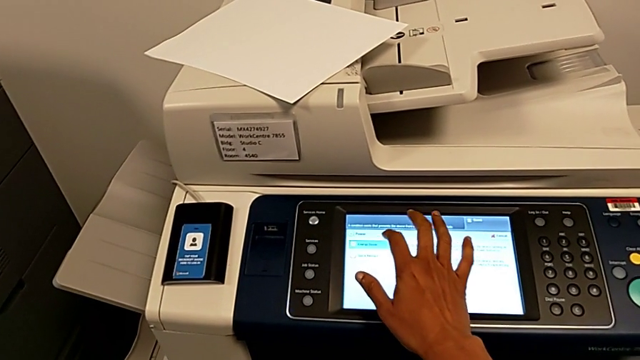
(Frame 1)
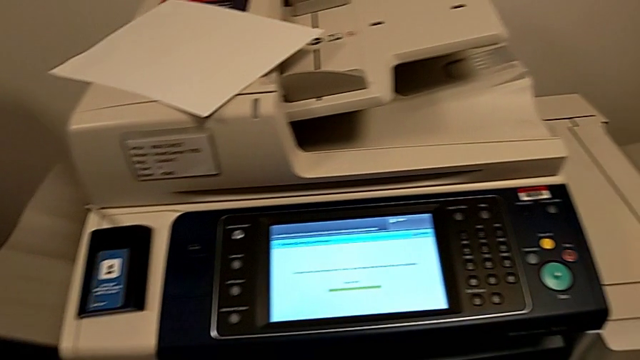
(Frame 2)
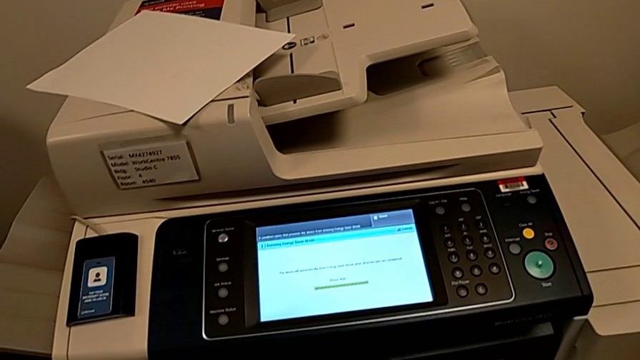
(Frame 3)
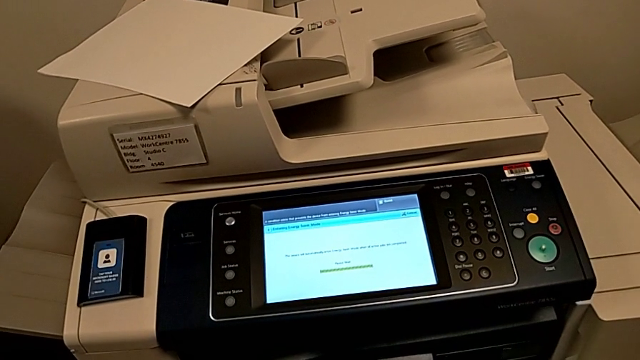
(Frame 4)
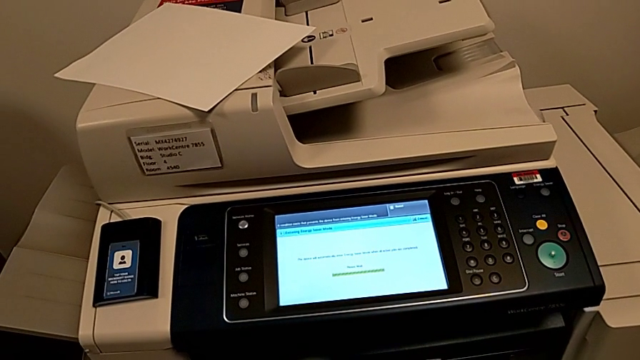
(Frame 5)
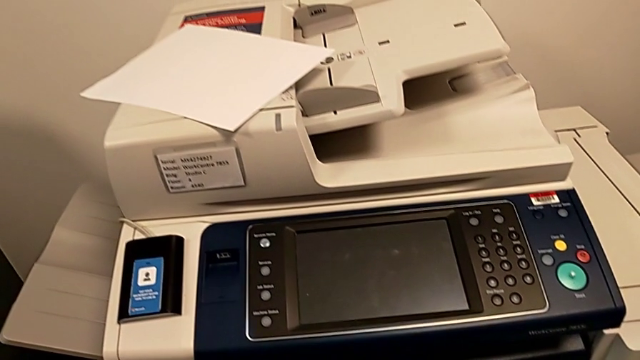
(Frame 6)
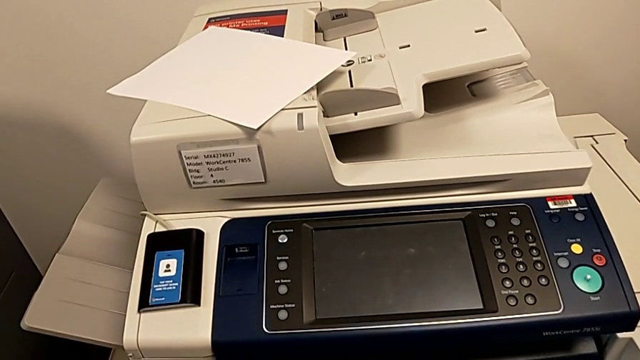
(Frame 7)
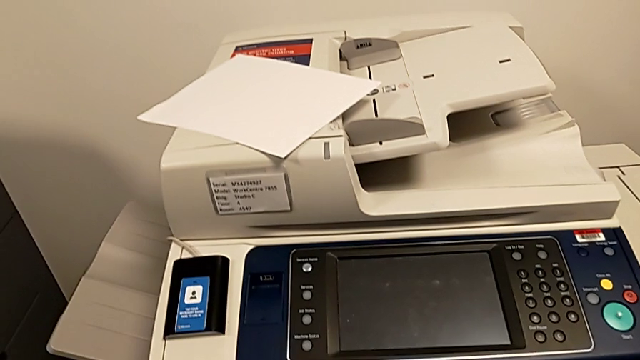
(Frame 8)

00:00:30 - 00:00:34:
The camera wearer is turning off the printer. They click the touch screen.

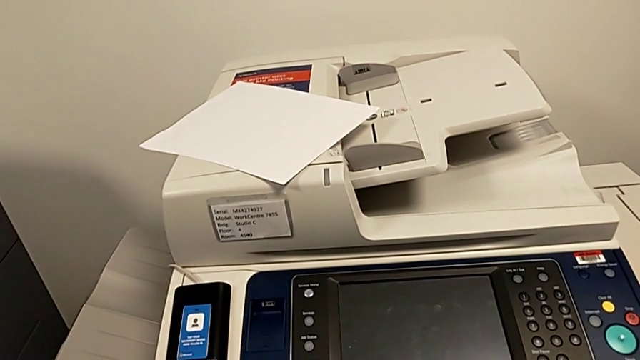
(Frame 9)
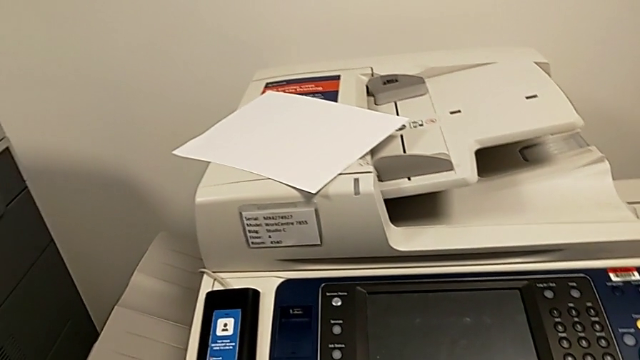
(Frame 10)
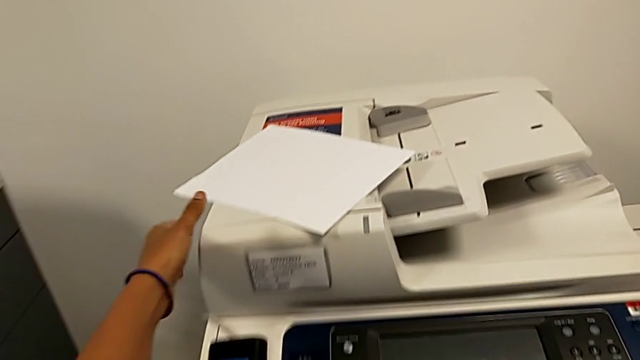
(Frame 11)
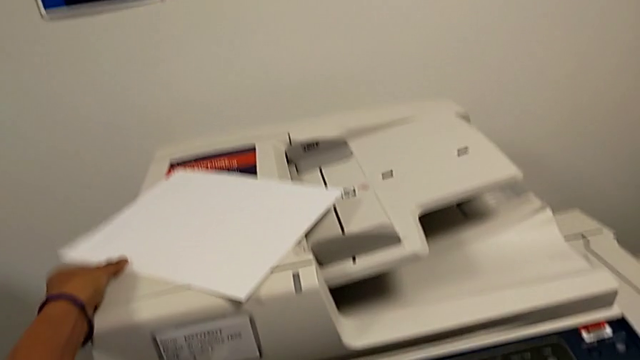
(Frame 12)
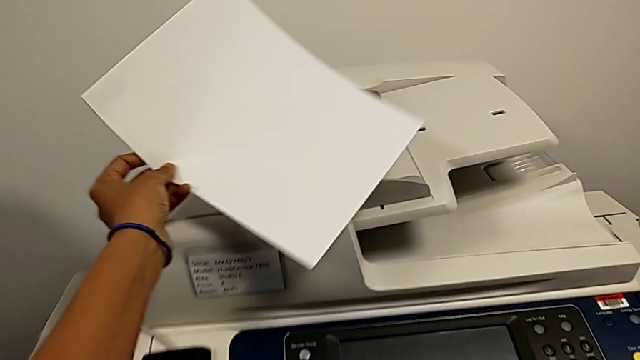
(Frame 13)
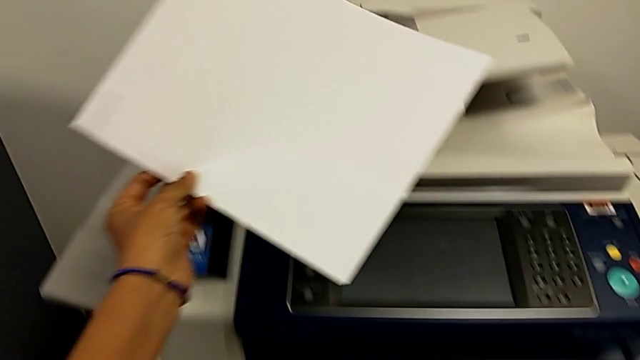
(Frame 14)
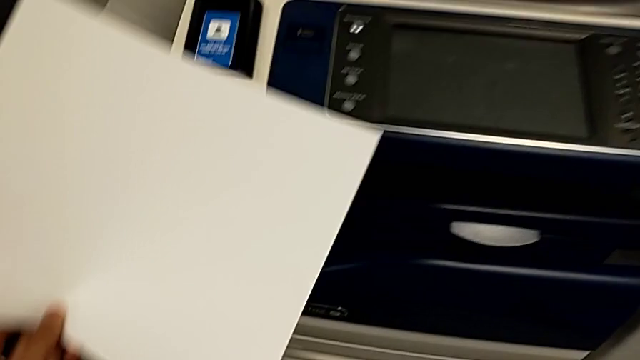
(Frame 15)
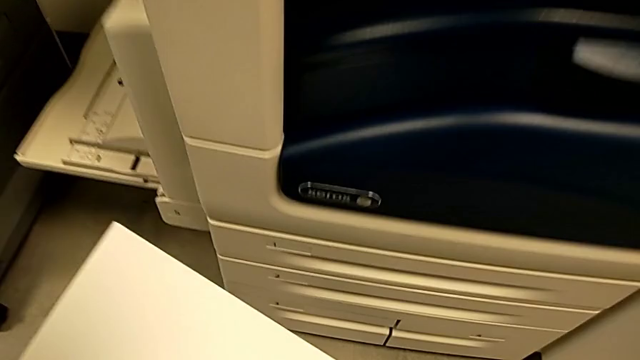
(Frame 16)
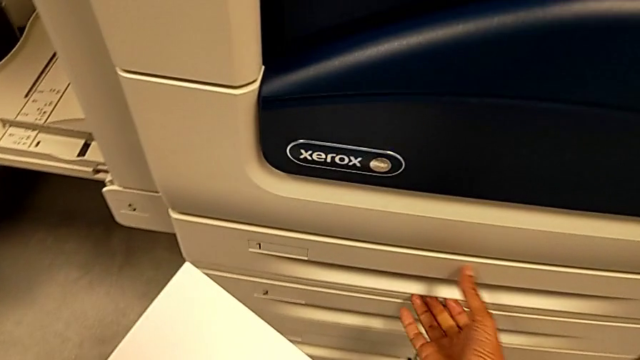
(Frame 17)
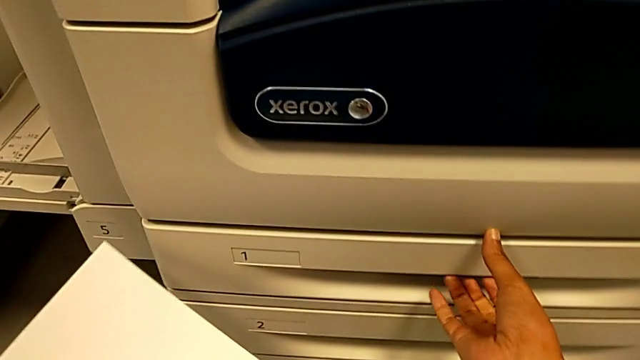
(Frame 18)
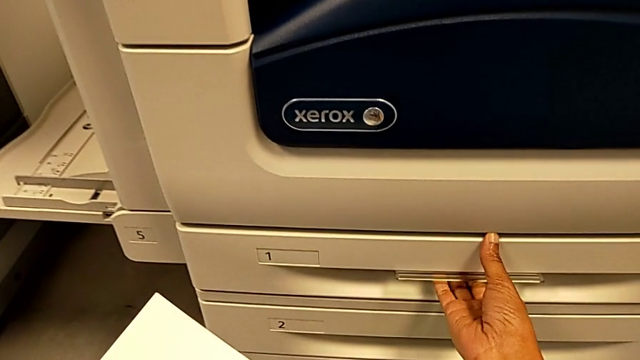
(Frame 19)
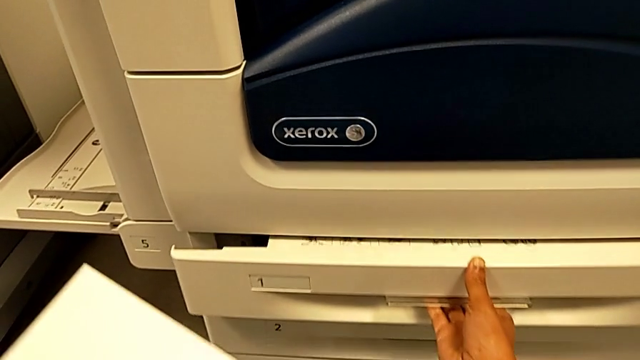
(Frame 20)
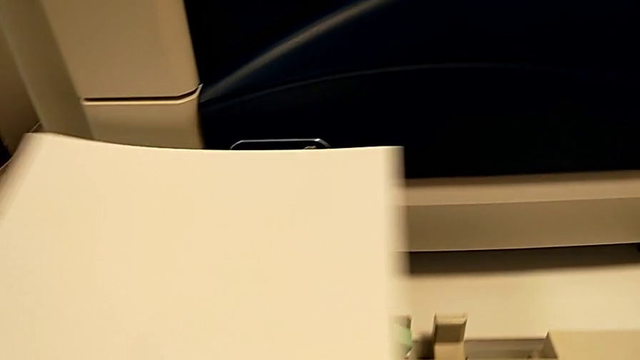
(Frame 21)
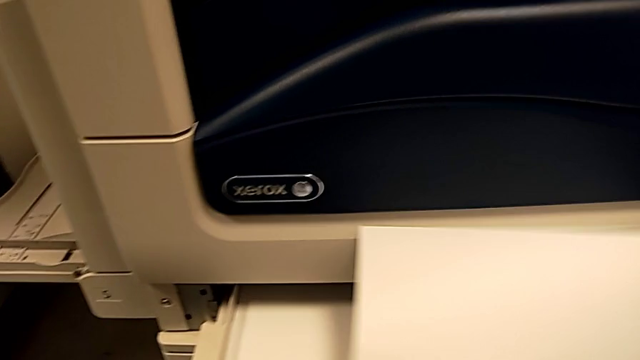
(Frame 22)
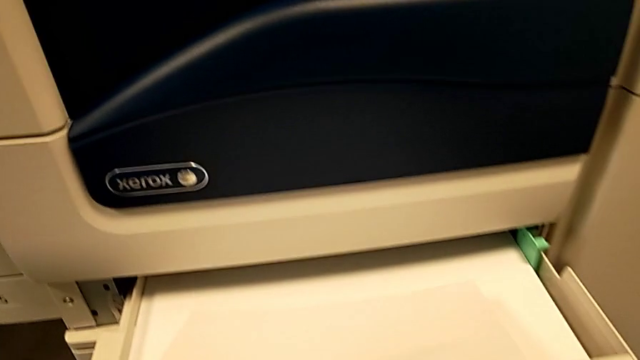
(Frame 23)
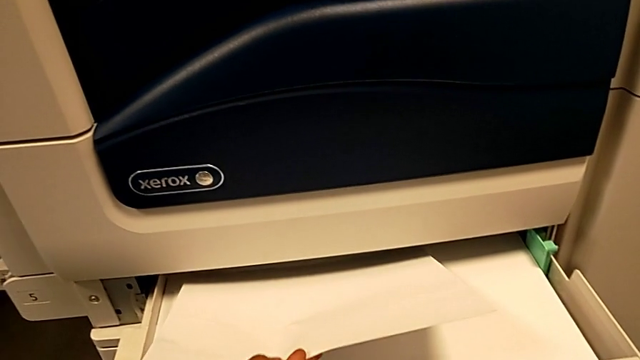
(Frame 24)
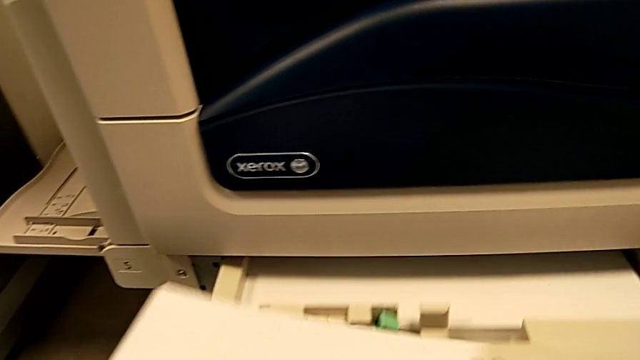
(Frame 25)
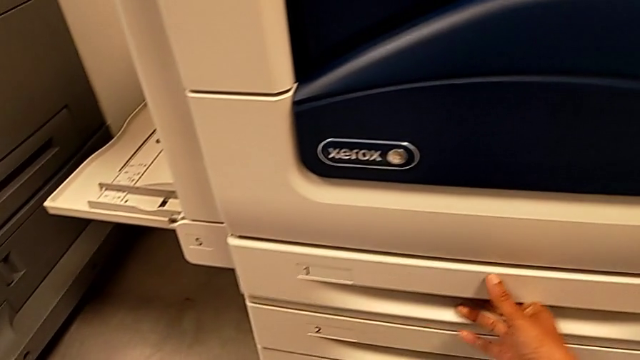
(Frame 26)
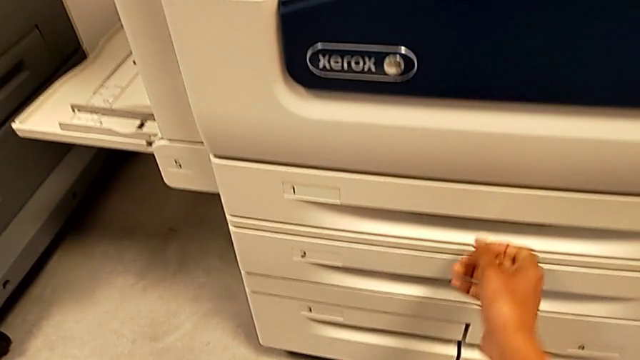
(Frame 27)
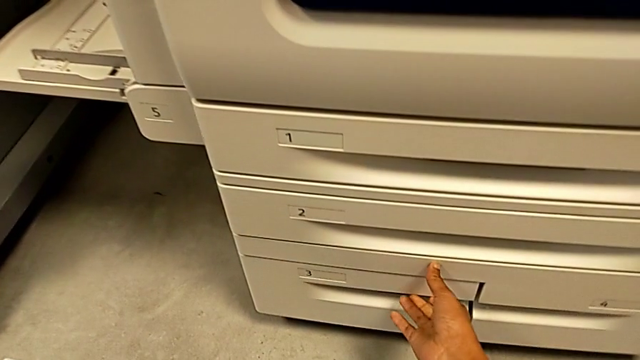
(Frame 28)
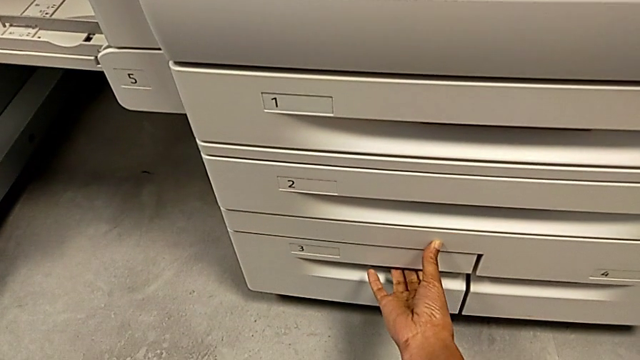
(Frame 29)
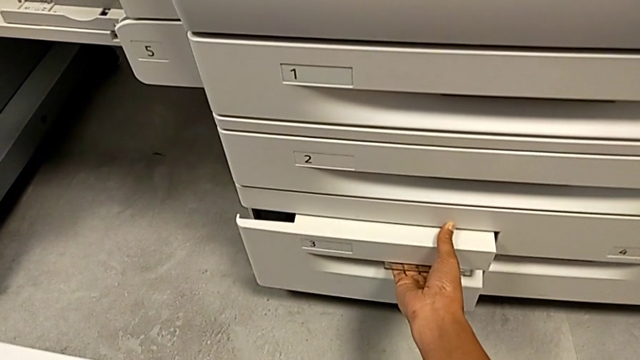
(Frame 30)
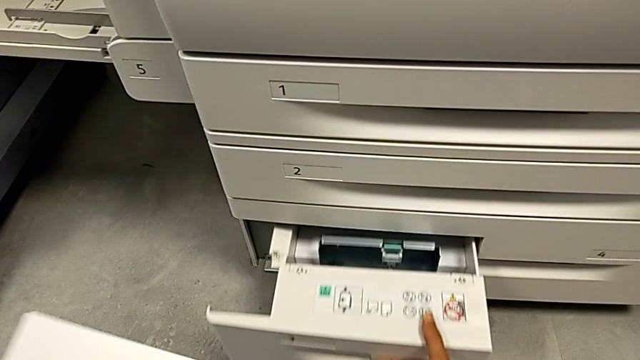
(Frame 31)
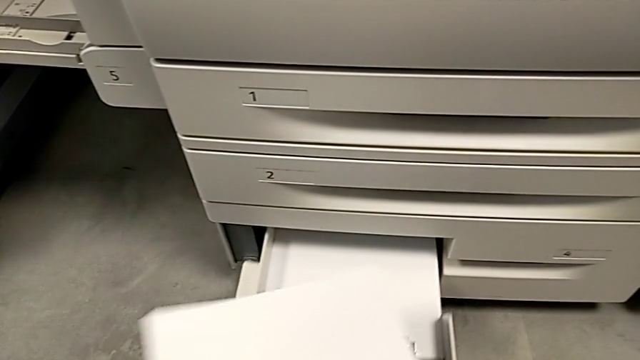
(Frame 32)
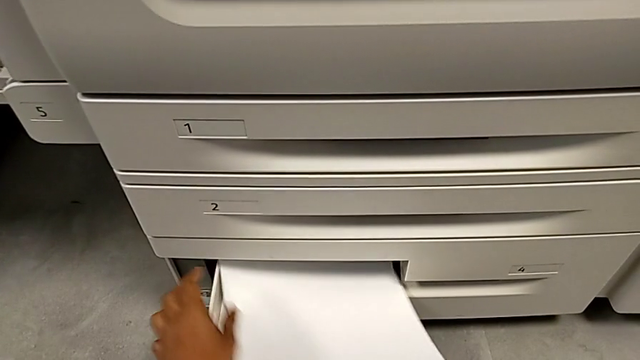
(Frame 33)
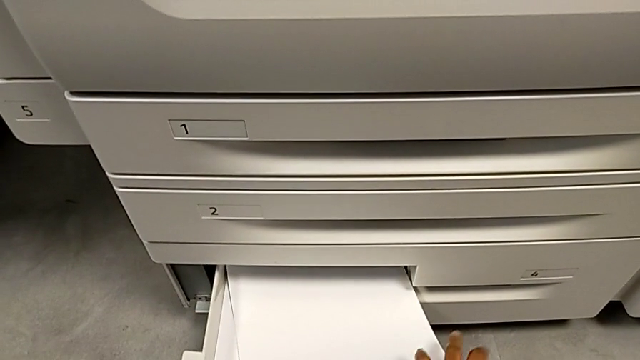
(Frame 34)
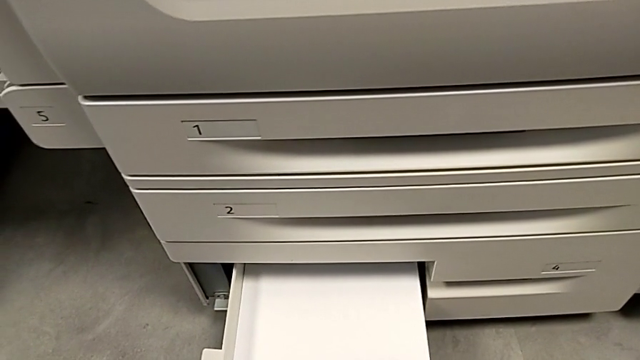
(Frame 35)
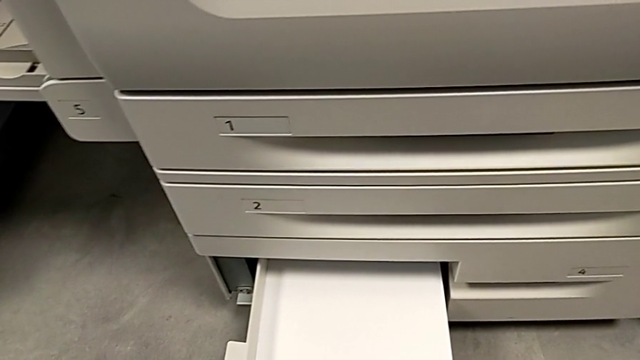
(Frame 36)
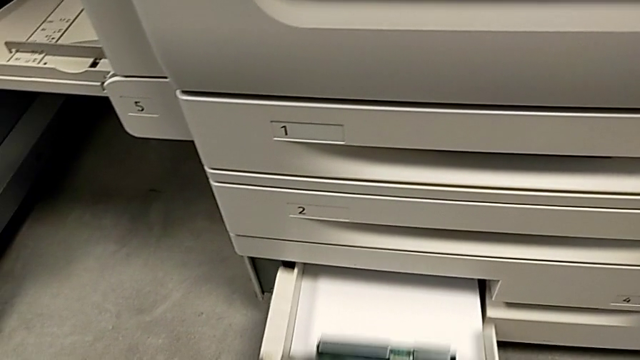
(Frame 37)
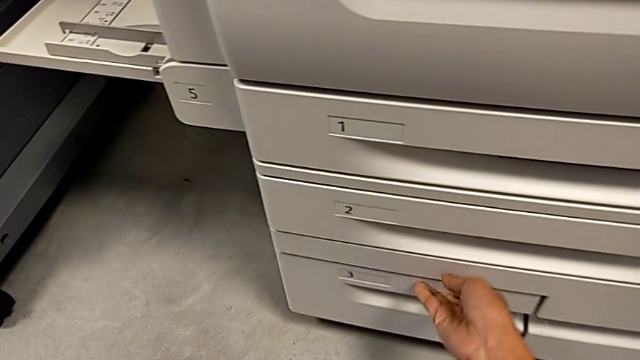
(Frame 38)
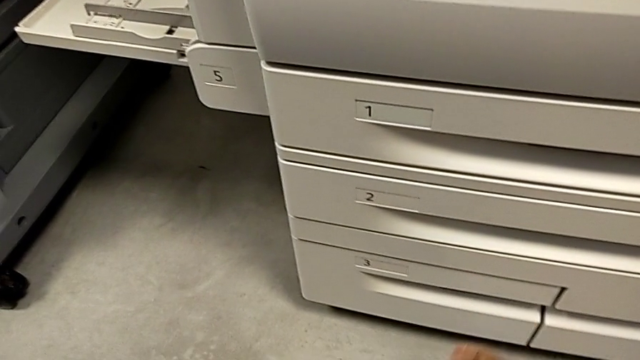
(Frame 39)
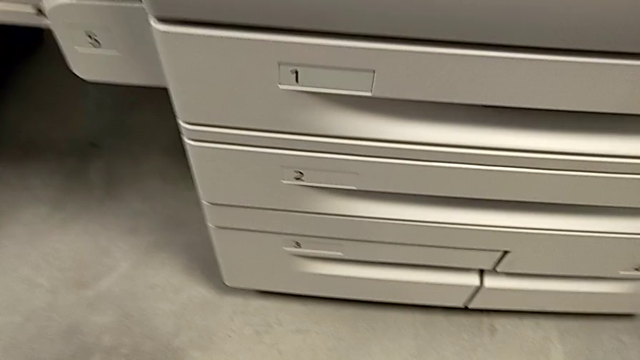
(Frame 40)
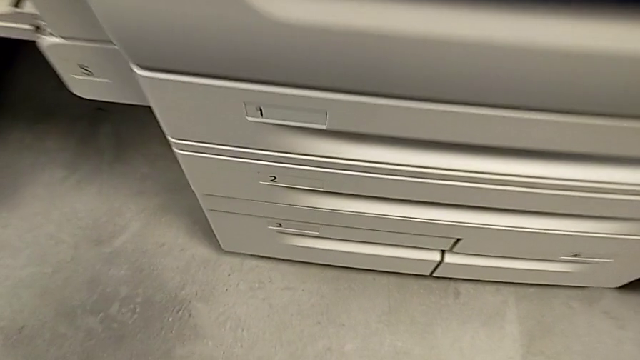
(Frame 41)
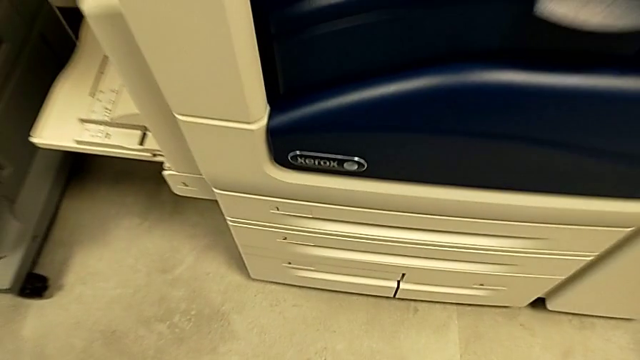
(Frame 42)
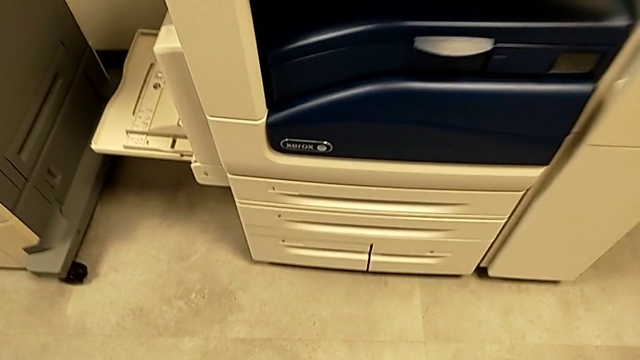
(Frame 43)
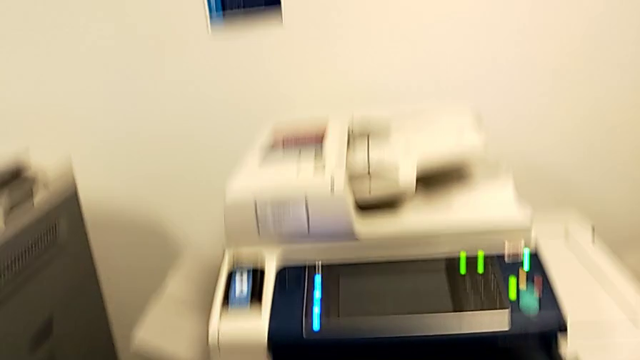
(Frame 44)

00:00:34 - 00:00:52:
The camera wearer loads a paper stack into the printer's paper tray. They grab the paper stack, lift it and approach the paper tray. They wrongly open the first paper tray with the right hand and load the paper stack with the left hand, placing it on the first paper tray of the printer. They close the first paper tray, open the bottom paper tray, place the paper stack and close the paper tray.
